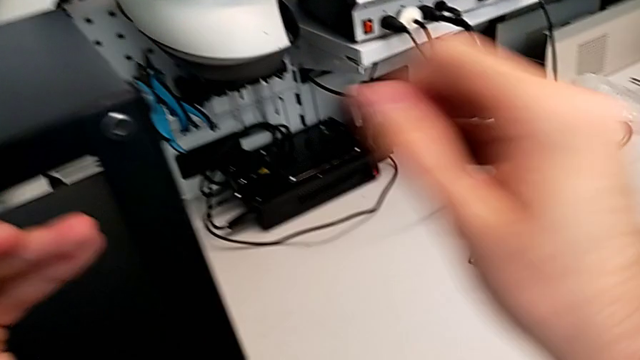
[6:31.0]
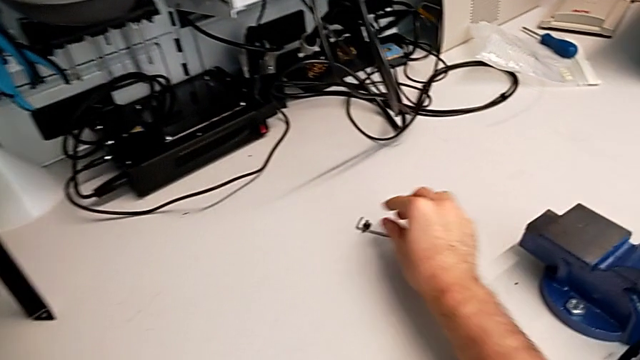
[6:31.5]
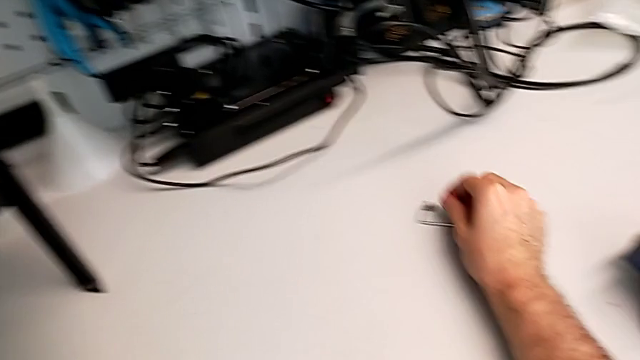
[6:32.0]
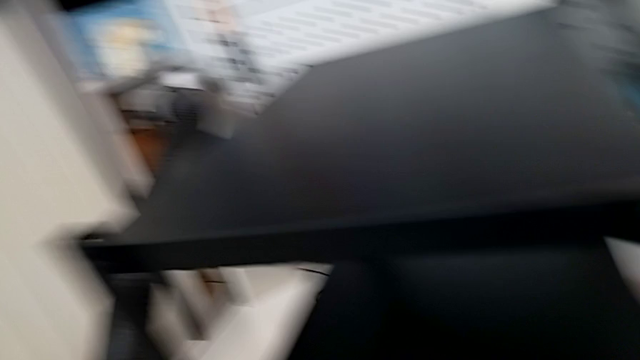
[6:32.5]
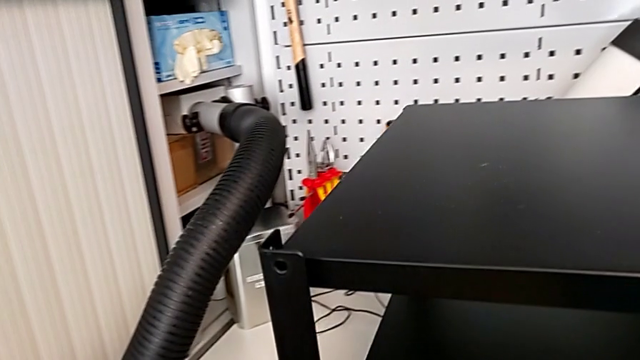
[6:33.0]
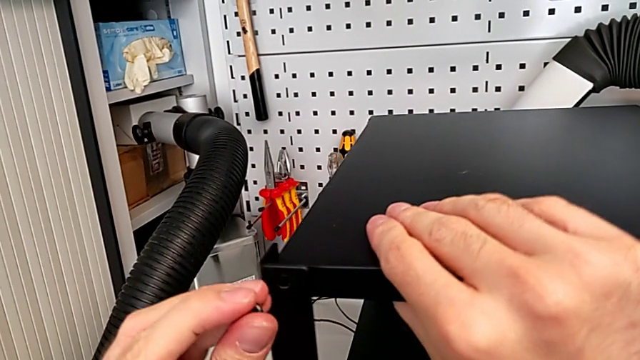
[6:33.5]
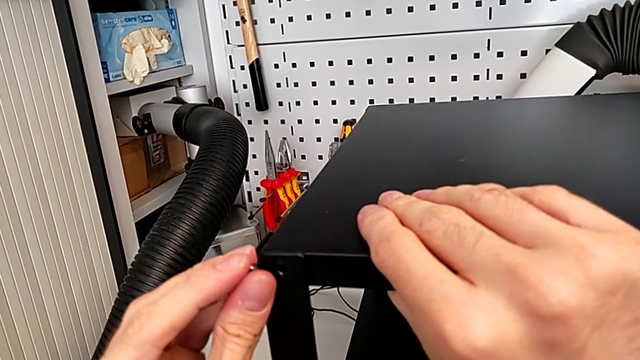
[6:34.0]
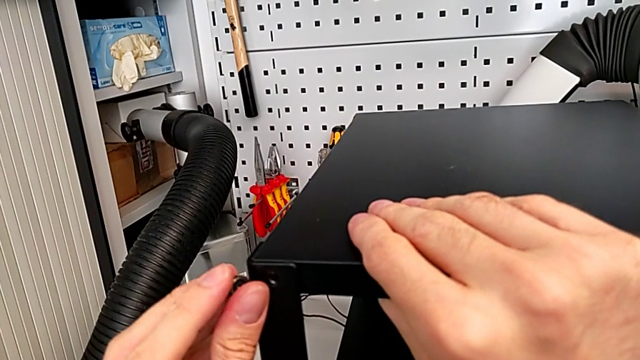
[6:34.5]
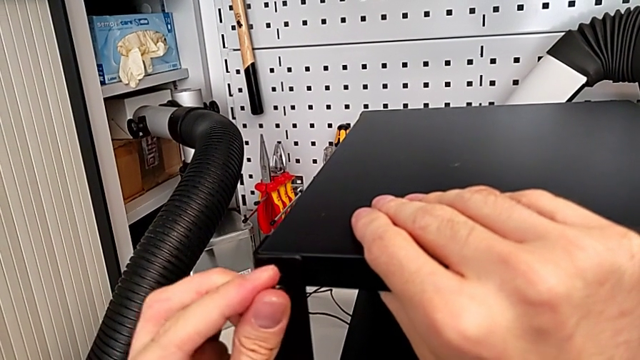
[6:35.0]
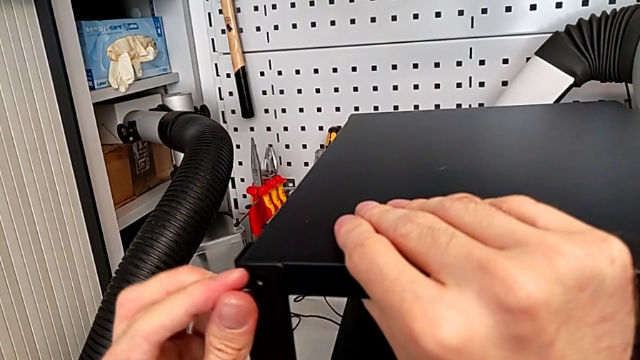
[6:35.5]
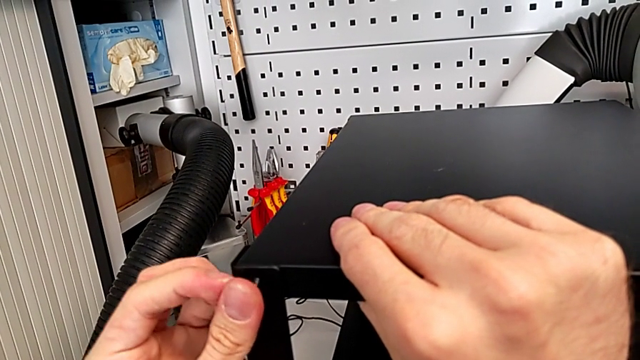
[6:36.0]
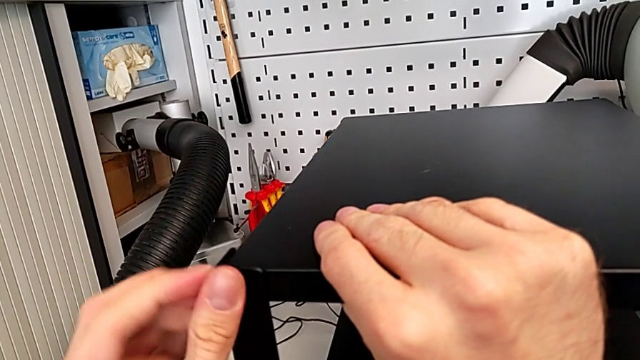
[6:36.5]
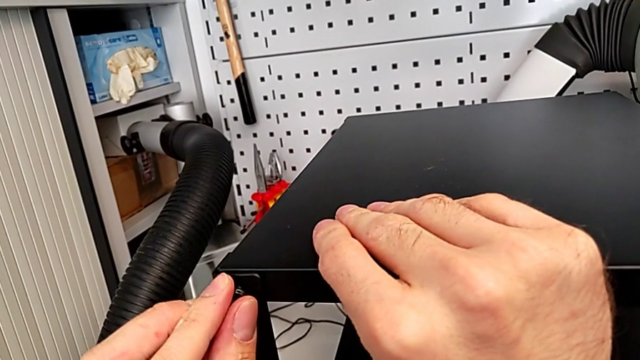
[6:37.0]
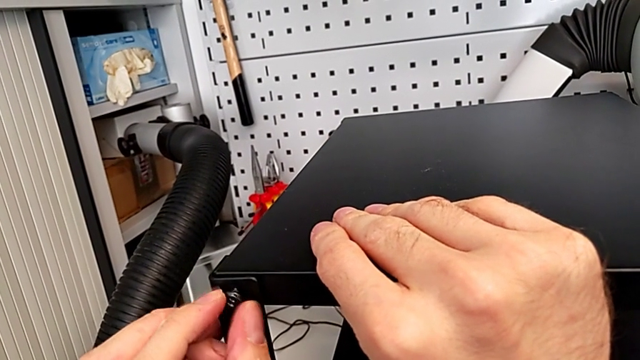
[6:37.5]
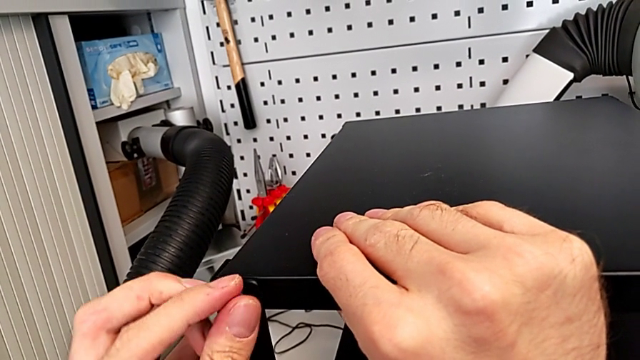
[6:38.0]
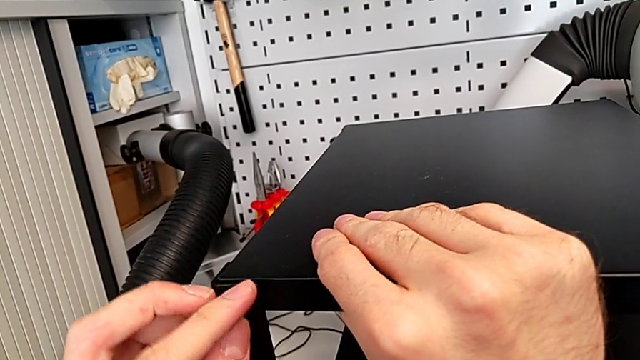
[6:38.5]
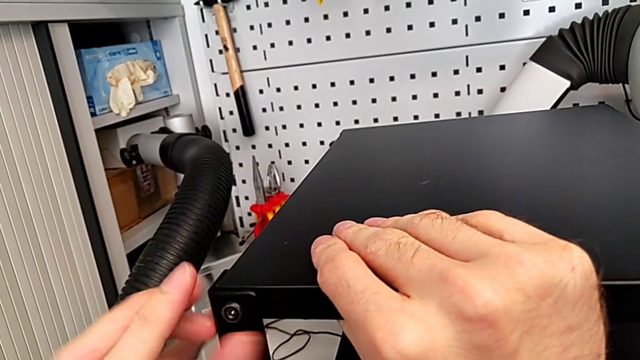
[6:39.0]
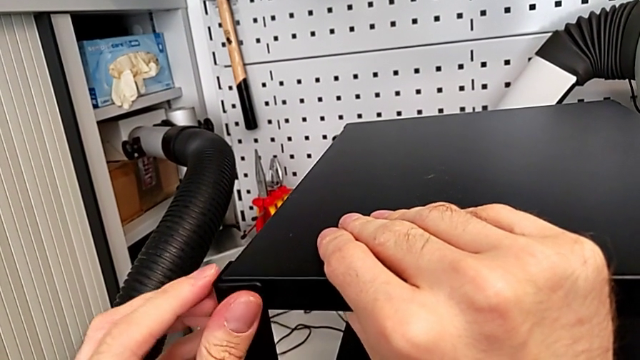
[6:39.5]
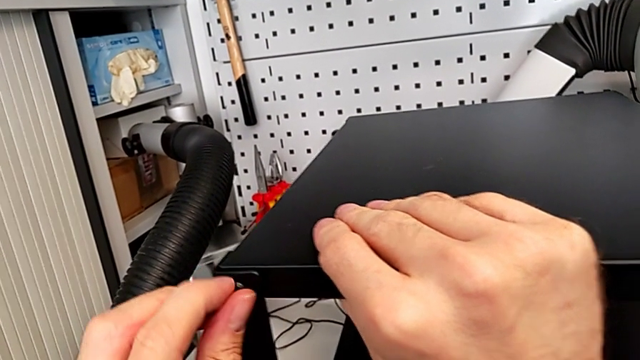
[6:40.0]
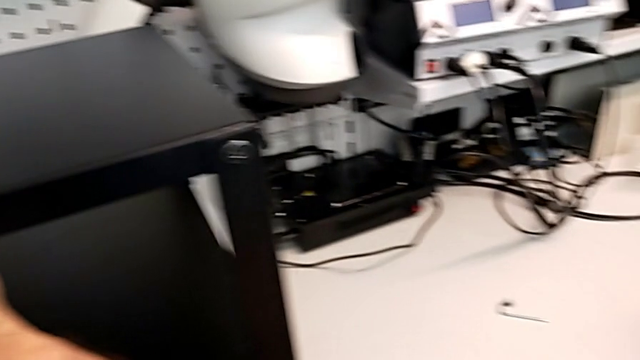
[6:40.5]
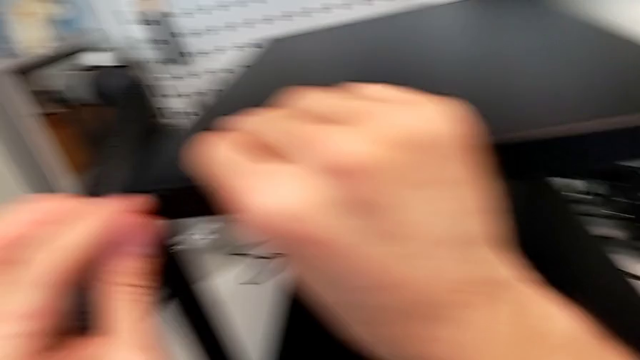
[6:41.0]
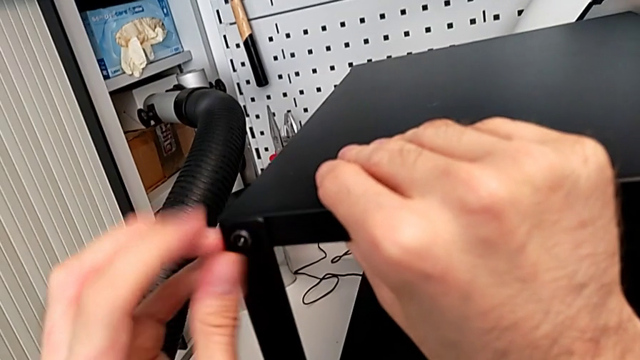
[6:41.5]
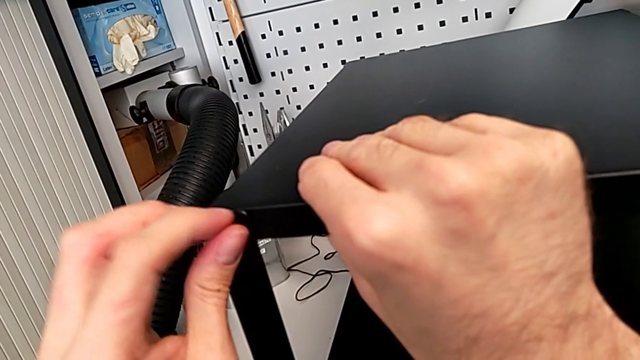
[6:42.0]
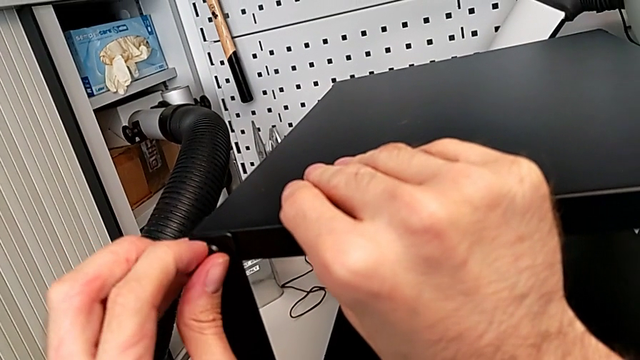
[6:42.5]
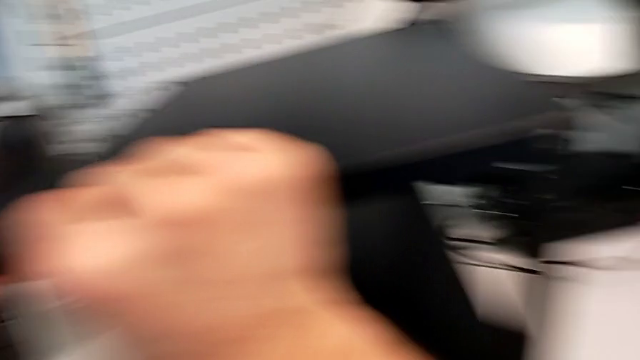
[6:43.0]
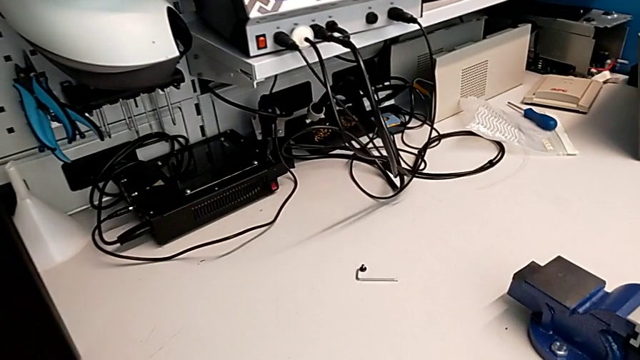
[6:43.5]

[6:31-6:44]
The camera wearer is screwing the hex socket heads into the leg and the top of the table. They grab the hex socket head, insert it and screw it.

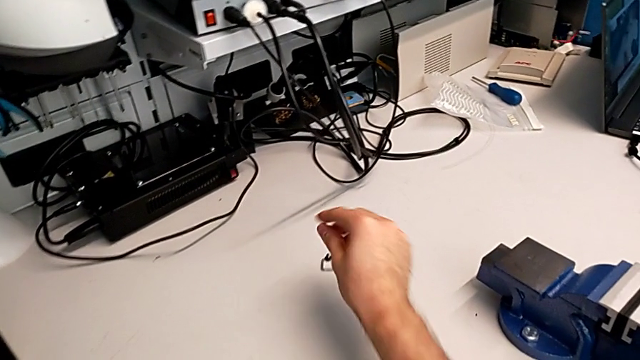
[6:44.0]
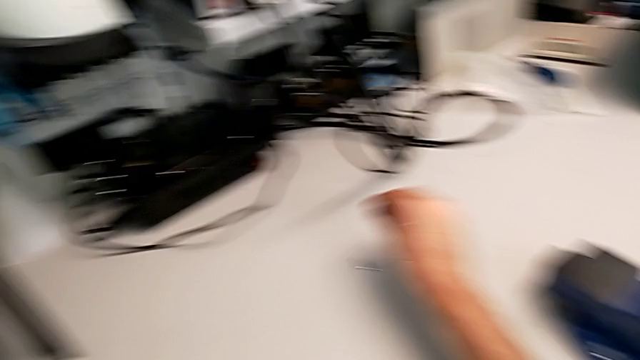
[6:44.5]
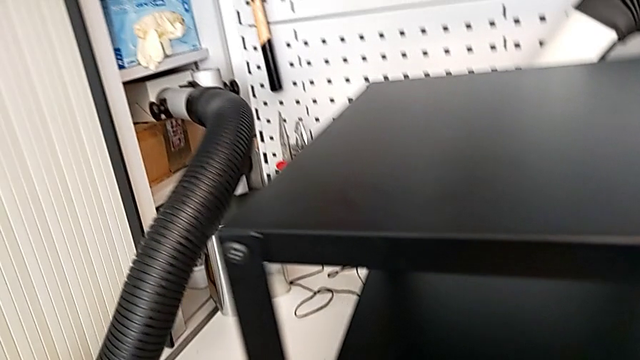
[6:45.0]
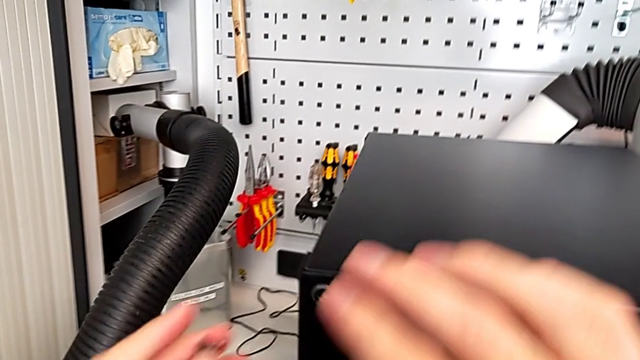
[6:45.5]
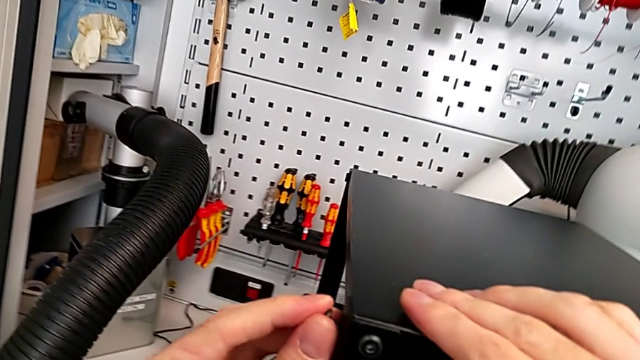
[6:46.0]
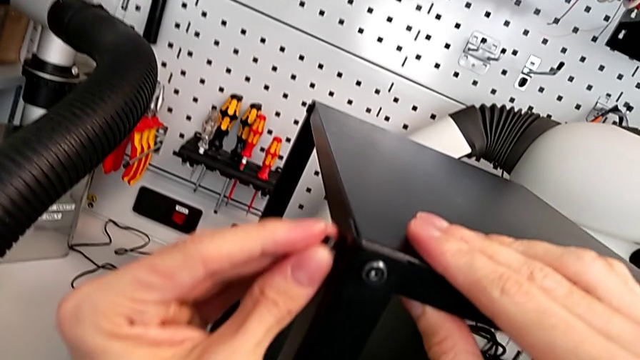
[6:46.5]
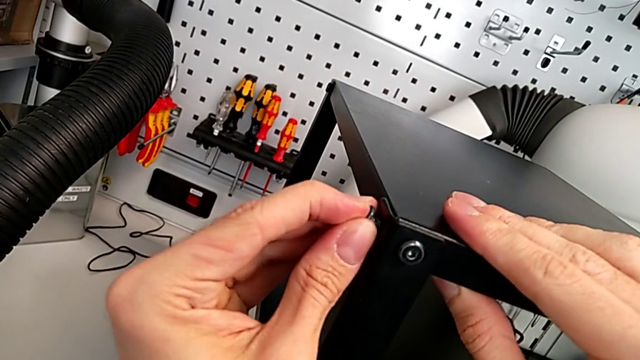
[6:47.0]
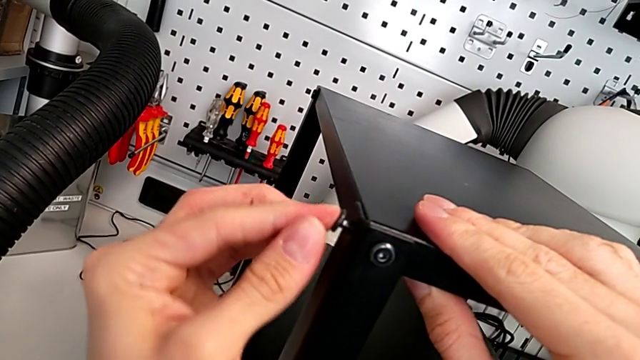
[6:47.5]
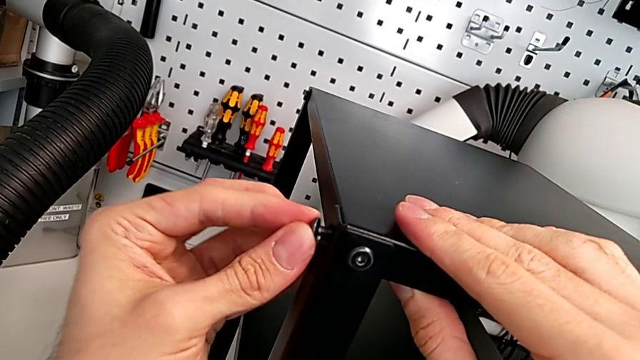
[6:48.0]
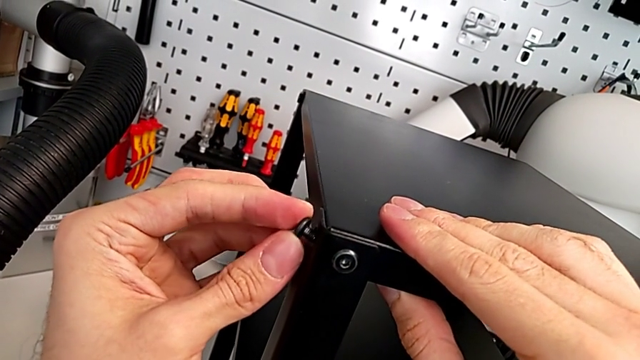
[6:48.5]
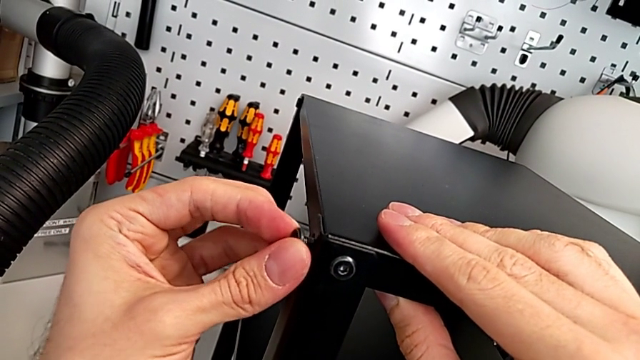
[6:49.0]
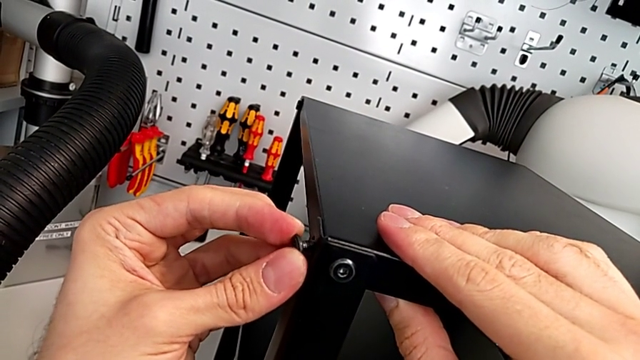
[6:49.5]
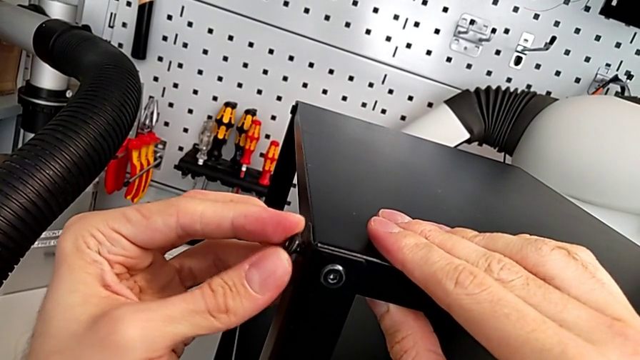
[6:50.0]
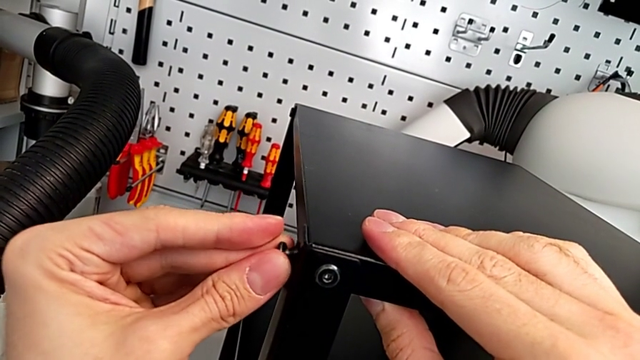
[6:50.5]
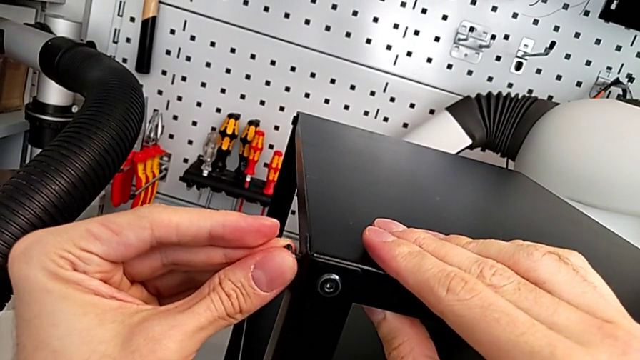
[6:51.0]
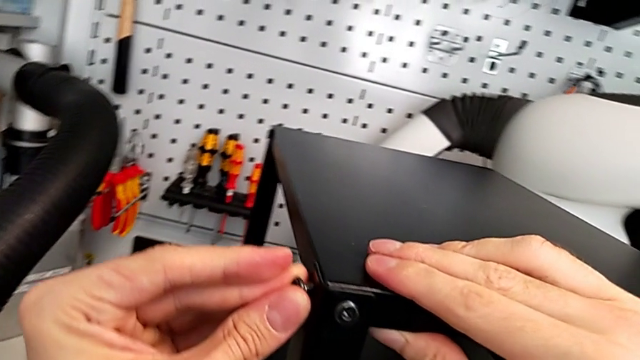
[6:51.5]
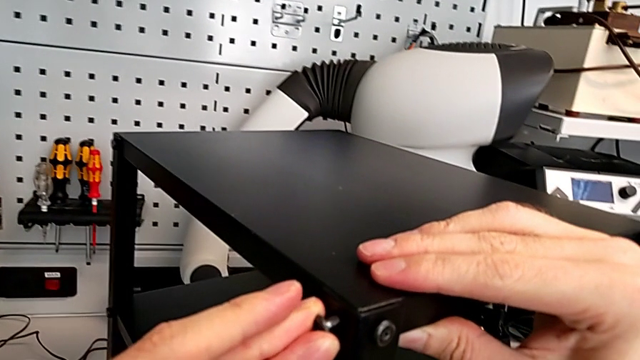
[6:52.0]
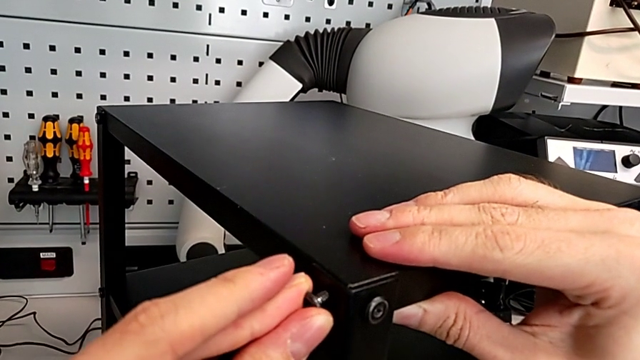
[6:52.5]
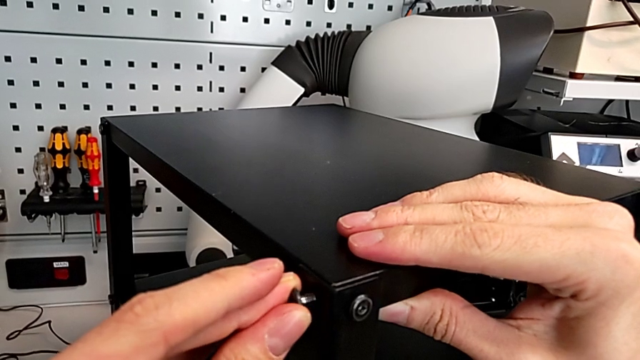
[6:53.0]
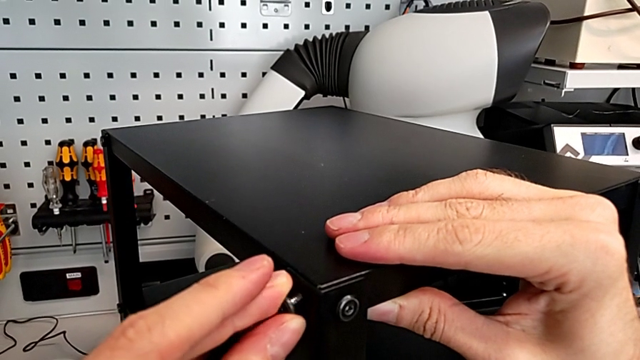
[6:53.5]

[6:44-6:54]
The camera wearer is screwing the hex socket heads into the leg and the top of the table. They grab the hex socket head, insert it, slide the nightstand and insert the hex socket head.
